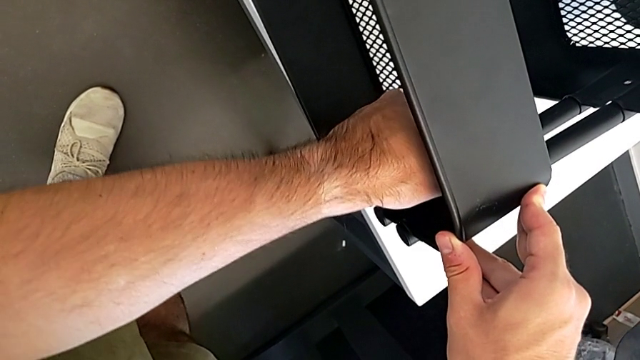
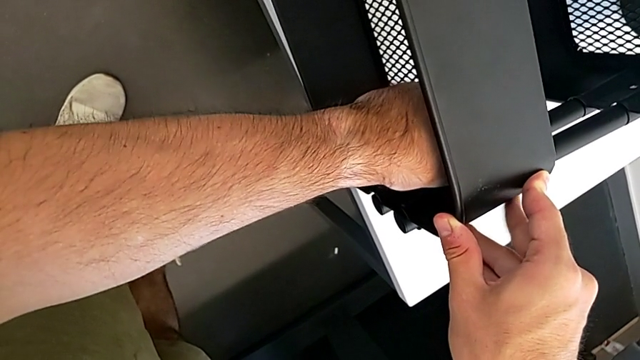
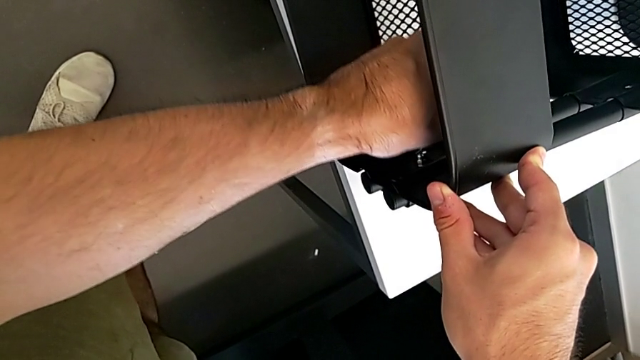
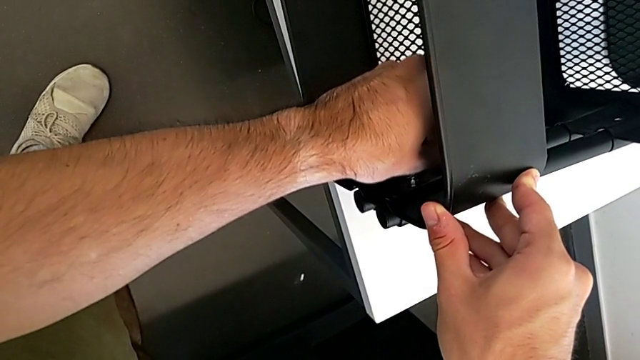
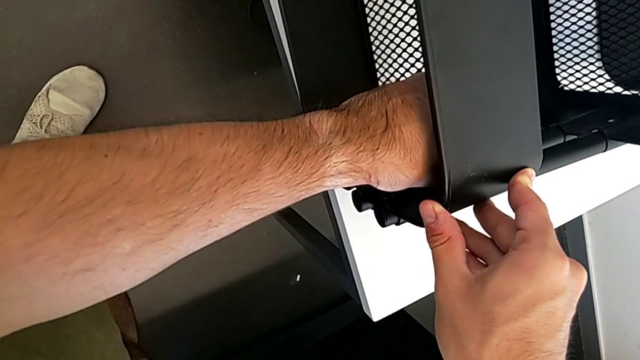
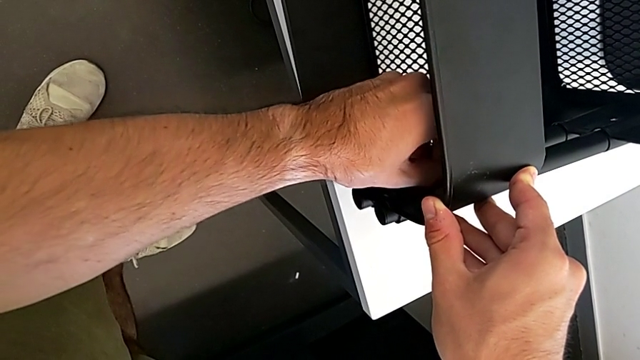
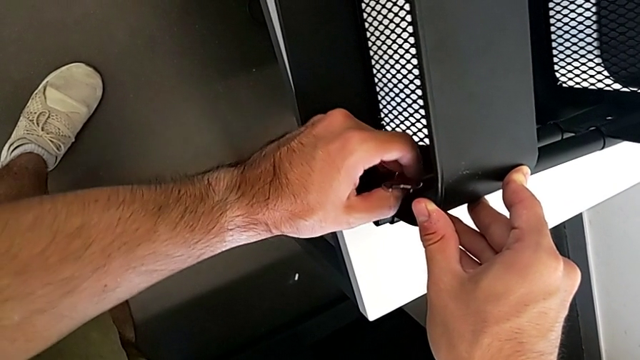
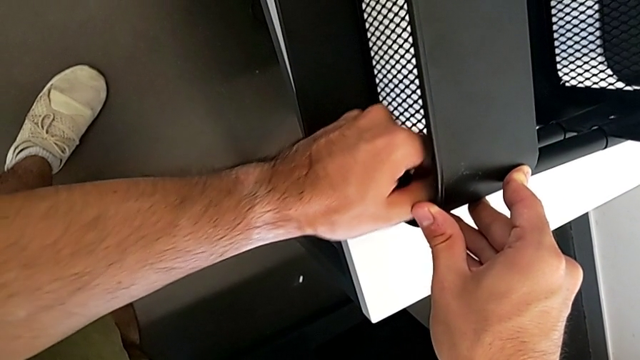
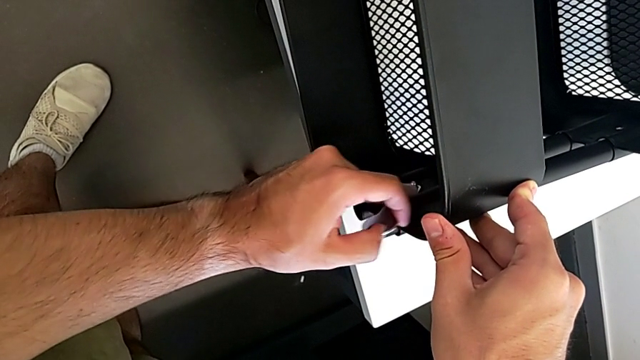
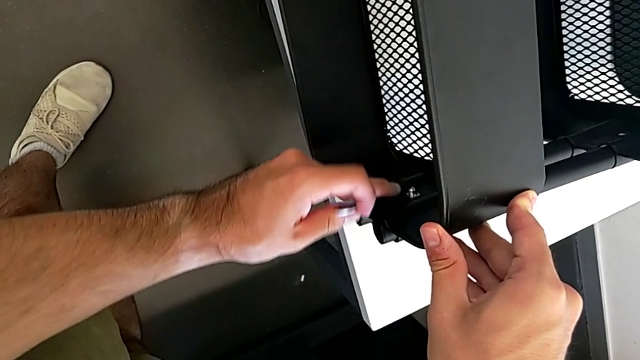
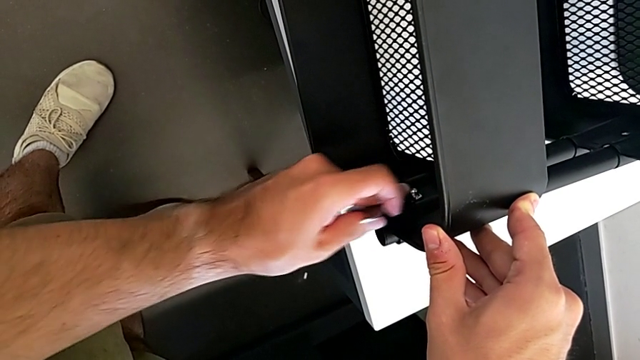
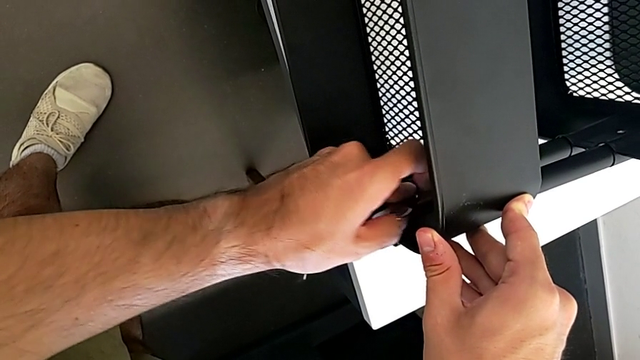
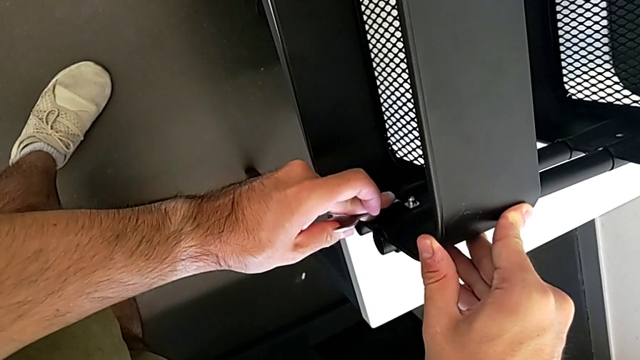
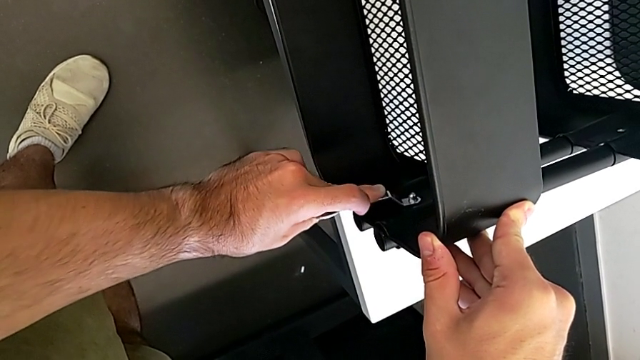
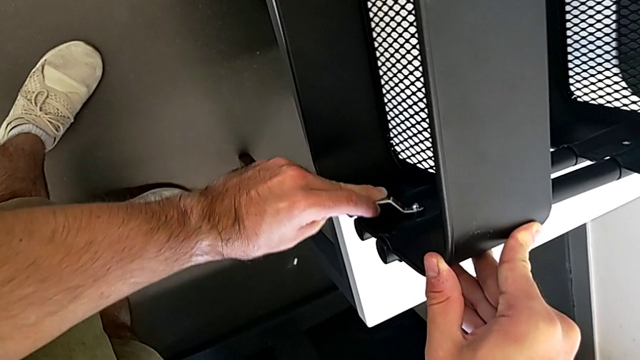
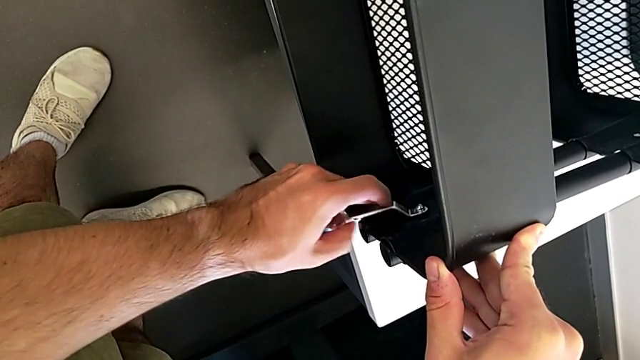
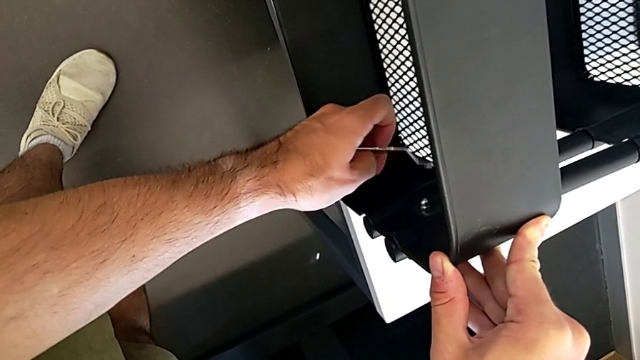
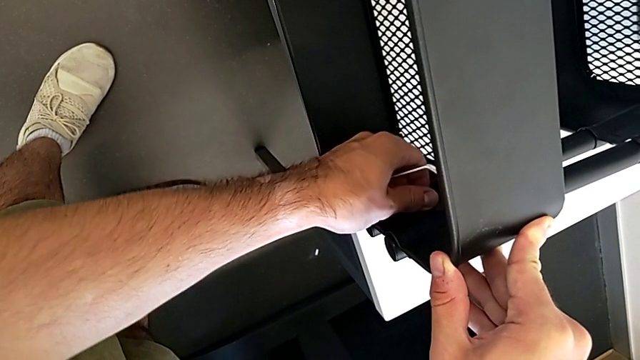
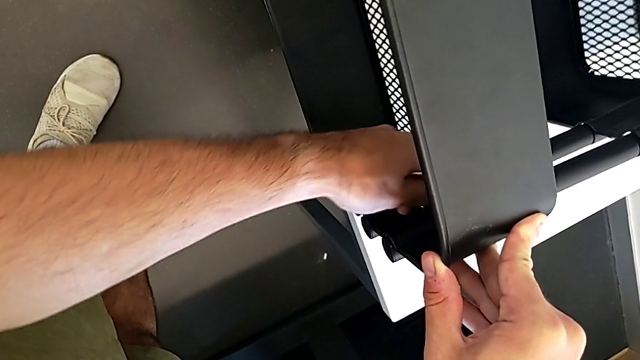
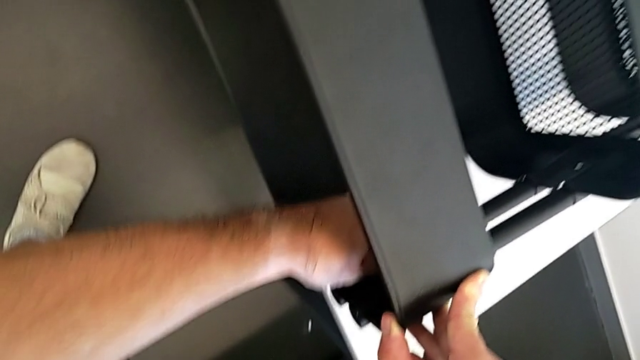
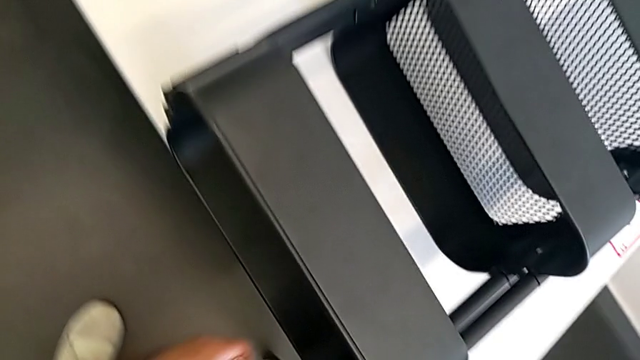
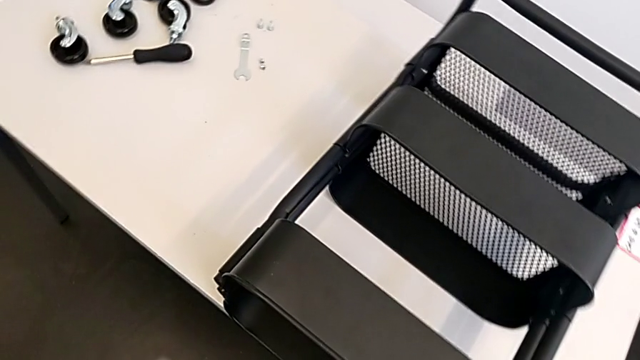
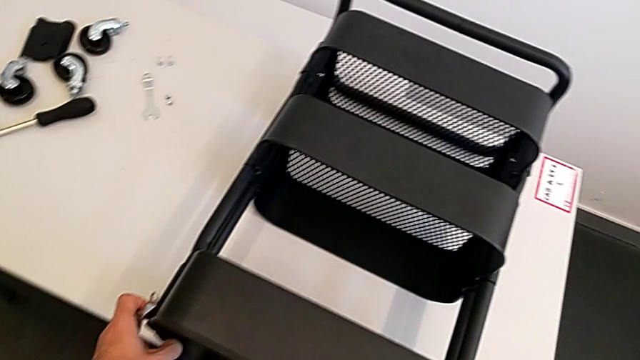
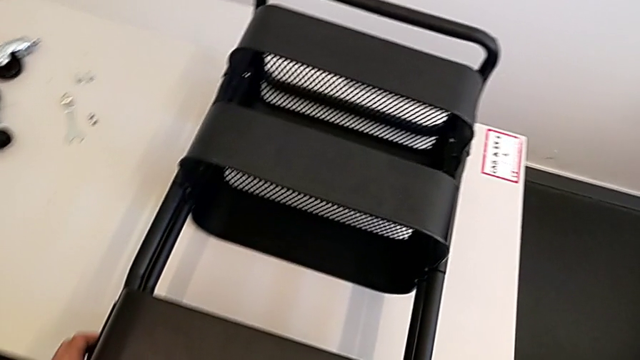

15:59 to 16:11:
The camera wearer is screwing the top grid tray. They keep screwing the hexagon cap nut and grab the grid tray.

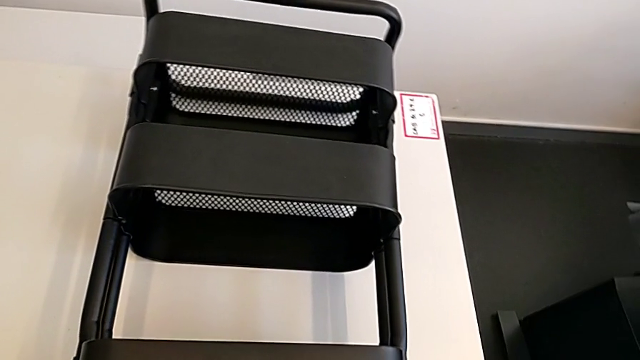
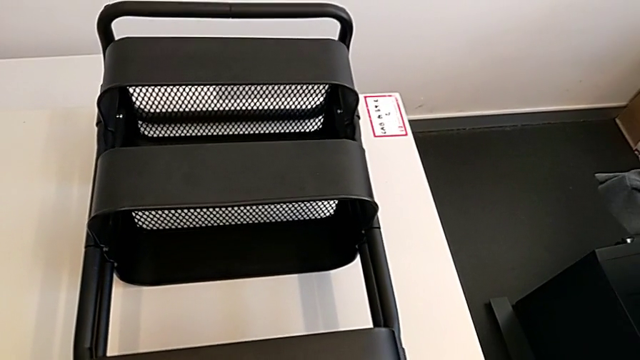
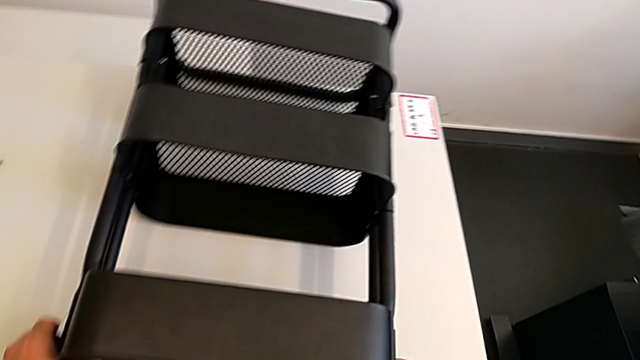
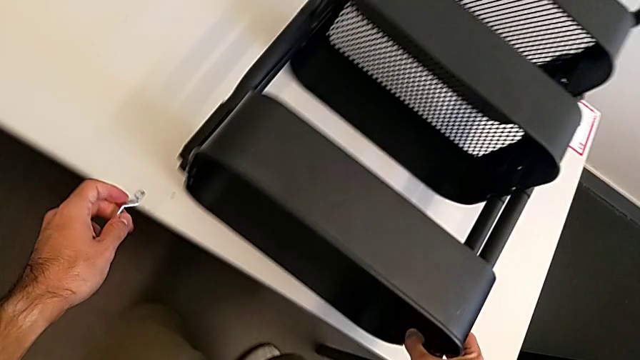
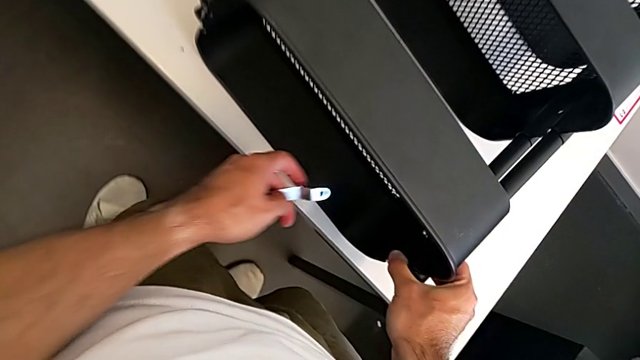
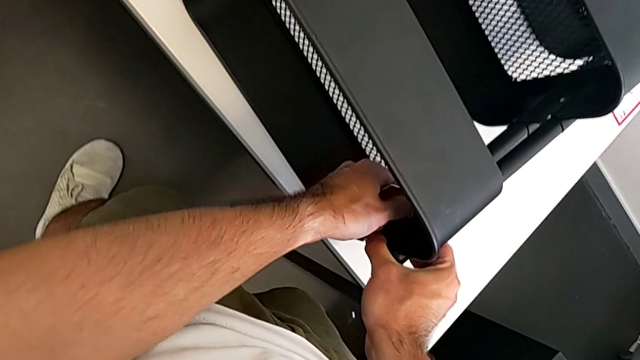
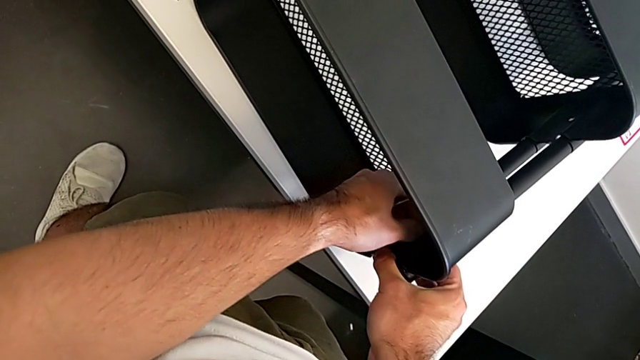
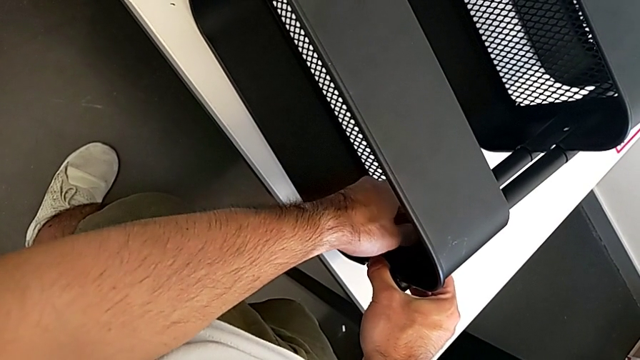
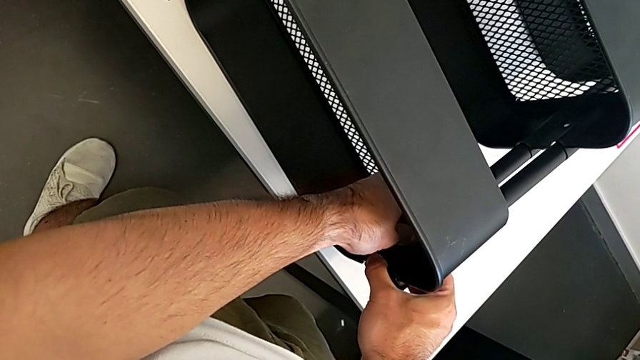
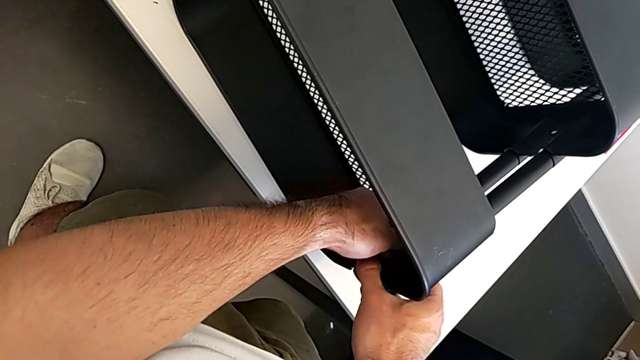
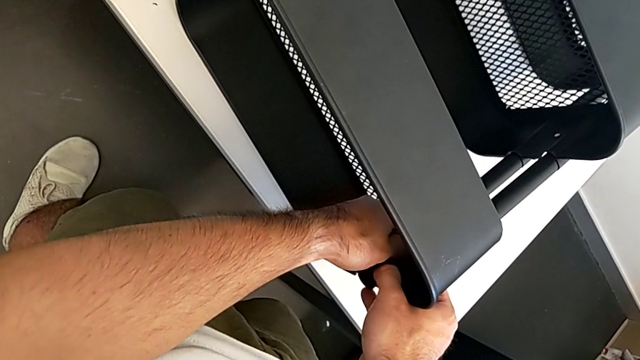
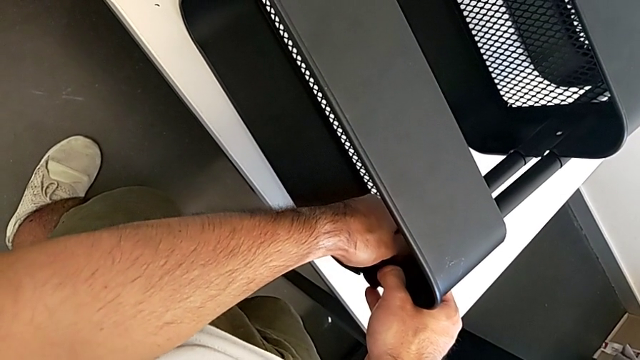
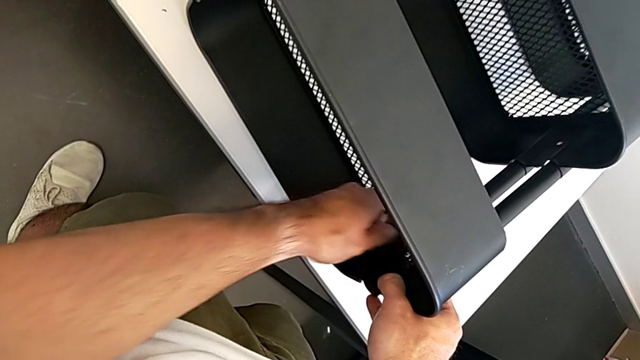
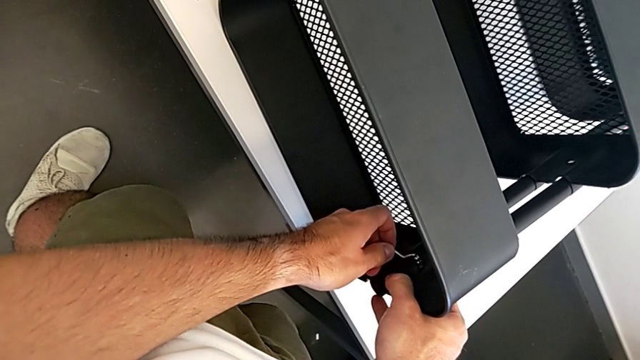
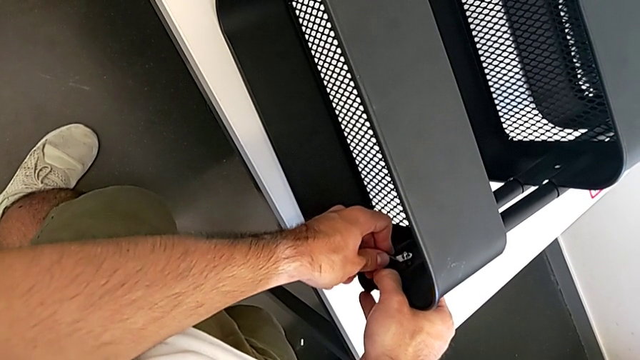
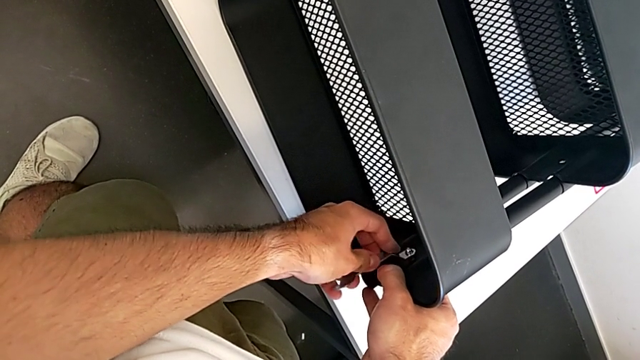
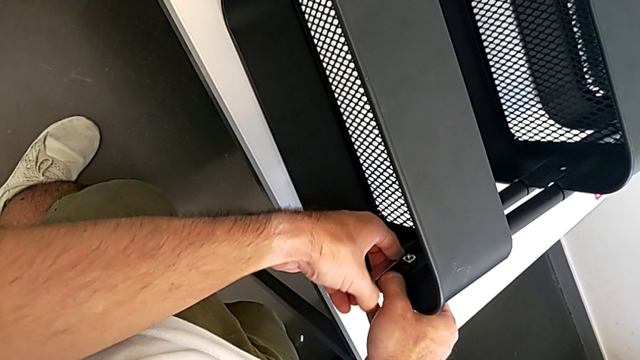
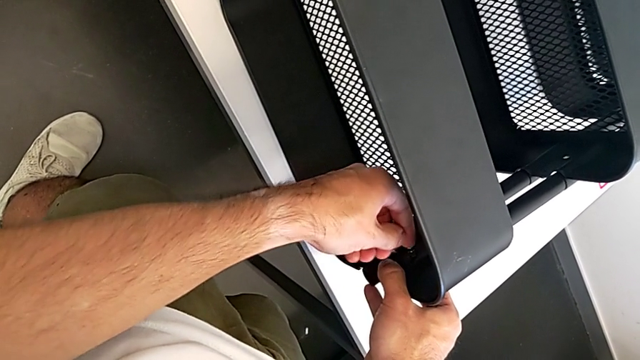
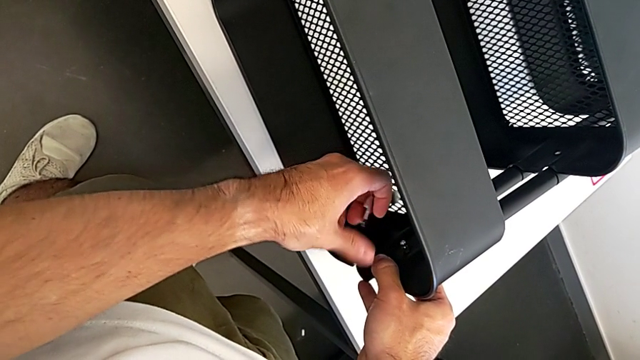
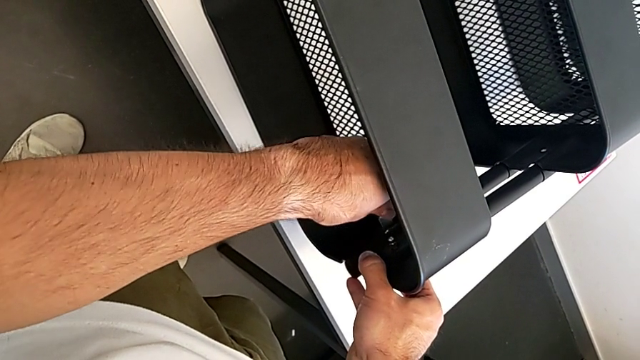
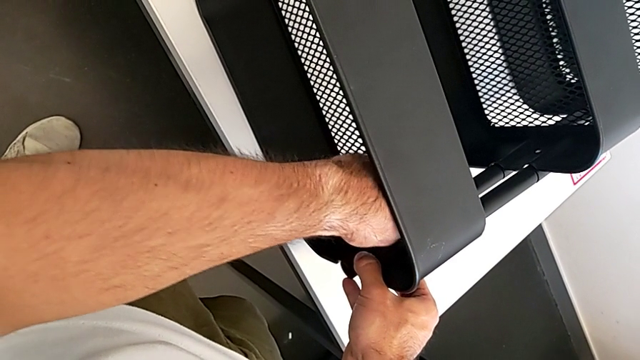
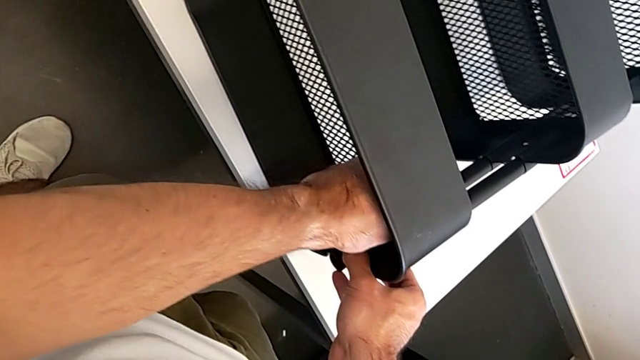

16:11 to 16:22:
The camera wearer is screwing the top grid tray. They begin to screw the right hexagon cap nut.
